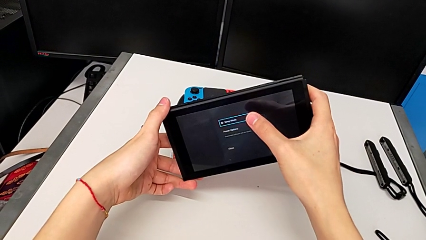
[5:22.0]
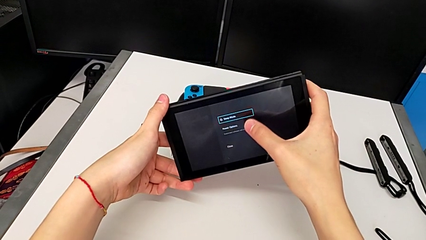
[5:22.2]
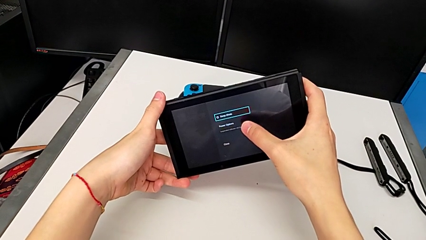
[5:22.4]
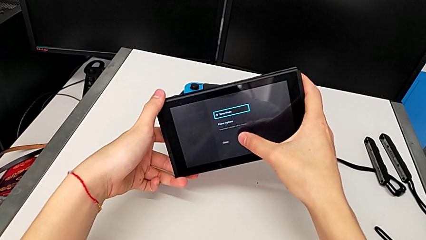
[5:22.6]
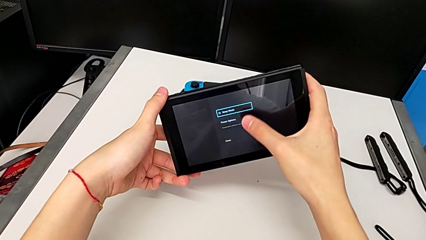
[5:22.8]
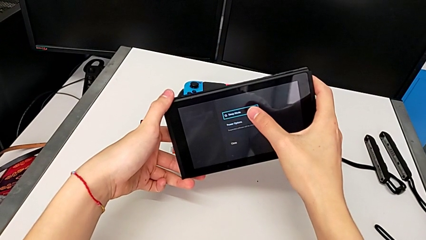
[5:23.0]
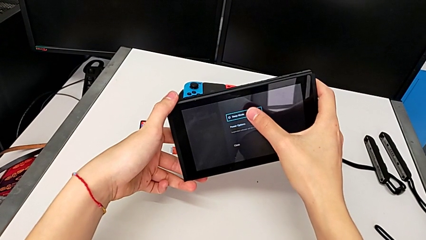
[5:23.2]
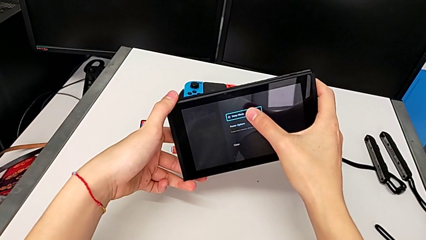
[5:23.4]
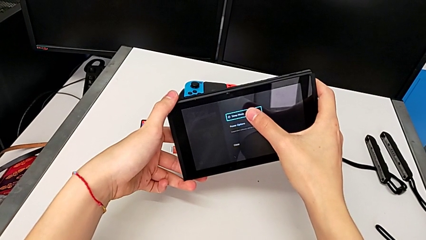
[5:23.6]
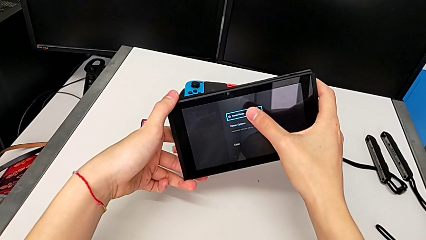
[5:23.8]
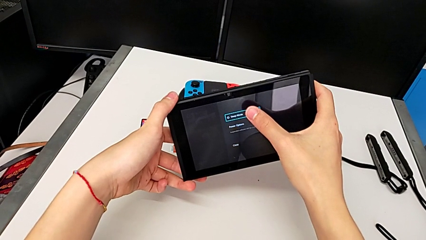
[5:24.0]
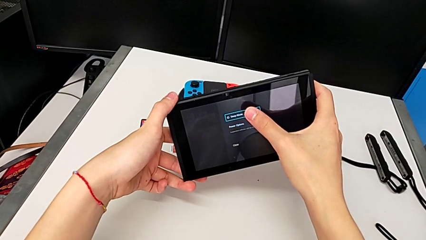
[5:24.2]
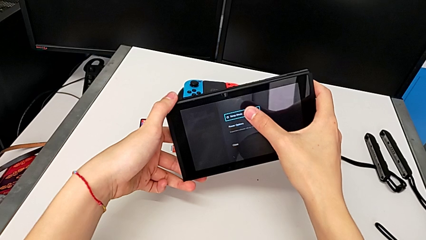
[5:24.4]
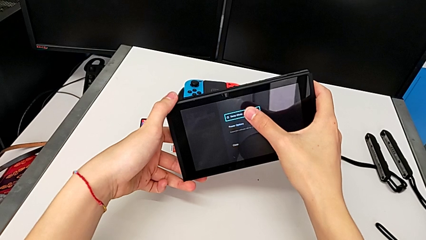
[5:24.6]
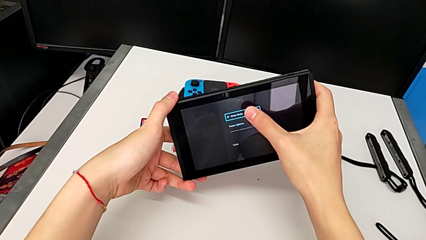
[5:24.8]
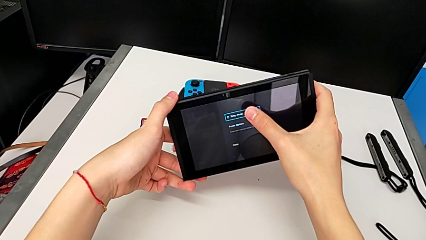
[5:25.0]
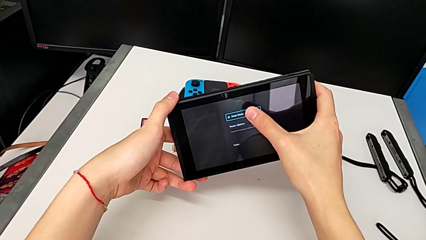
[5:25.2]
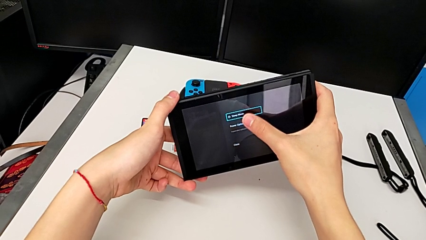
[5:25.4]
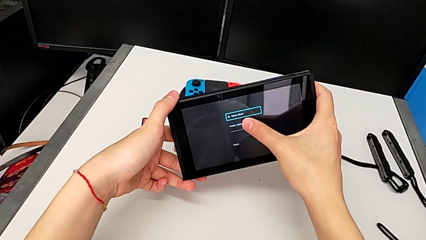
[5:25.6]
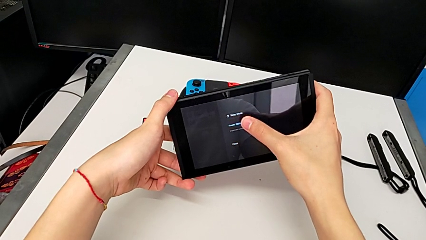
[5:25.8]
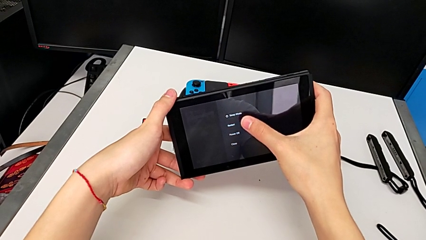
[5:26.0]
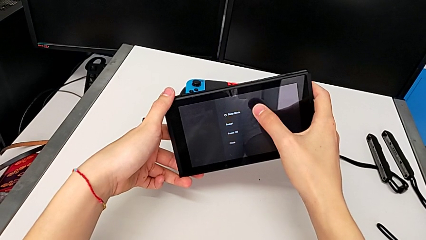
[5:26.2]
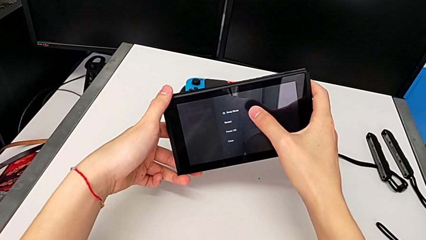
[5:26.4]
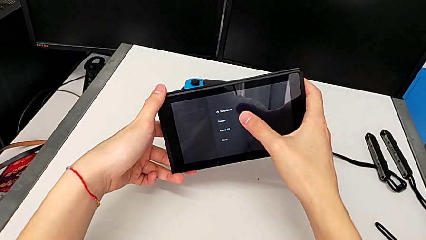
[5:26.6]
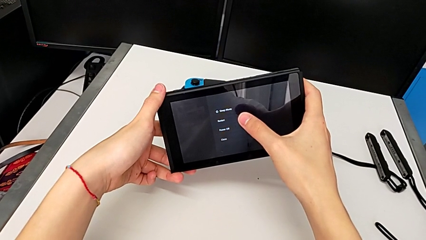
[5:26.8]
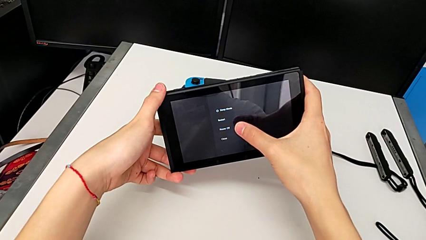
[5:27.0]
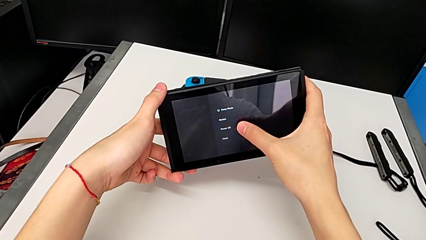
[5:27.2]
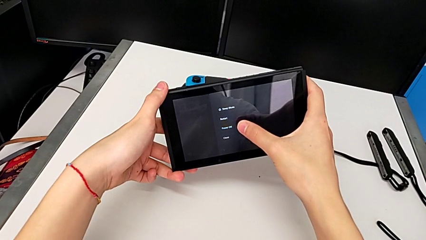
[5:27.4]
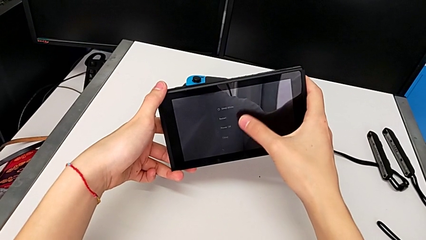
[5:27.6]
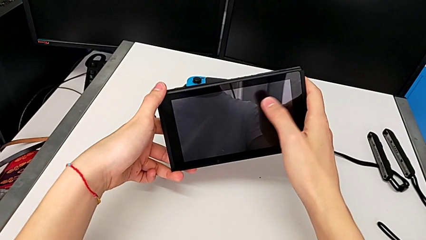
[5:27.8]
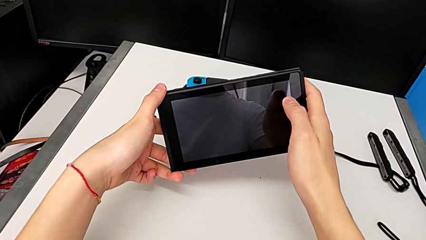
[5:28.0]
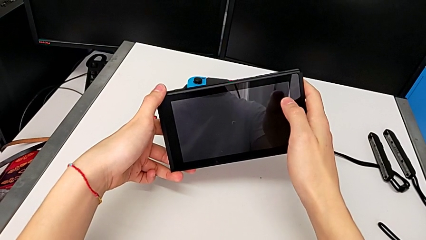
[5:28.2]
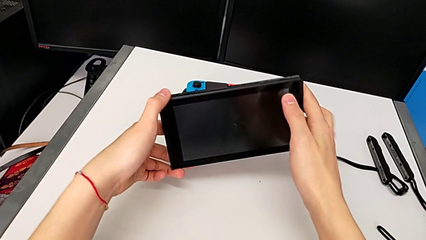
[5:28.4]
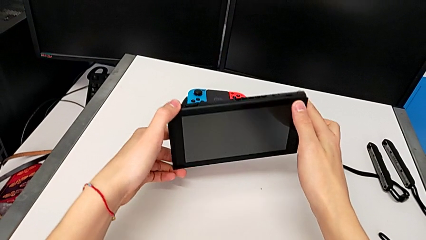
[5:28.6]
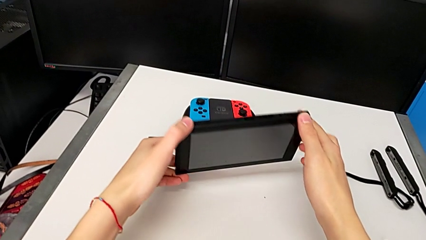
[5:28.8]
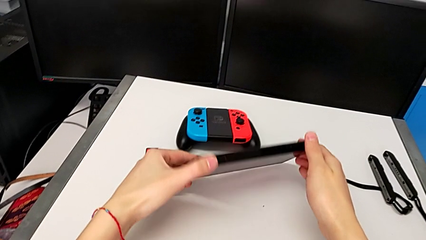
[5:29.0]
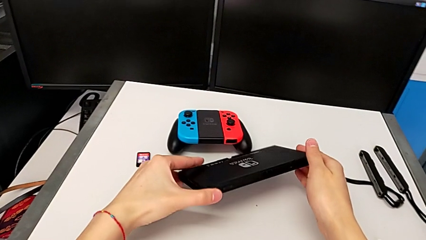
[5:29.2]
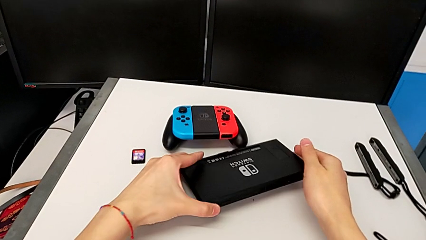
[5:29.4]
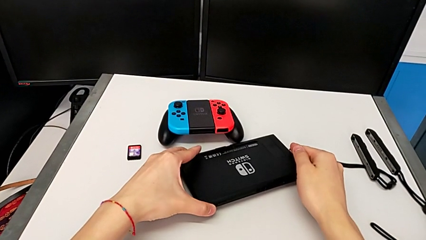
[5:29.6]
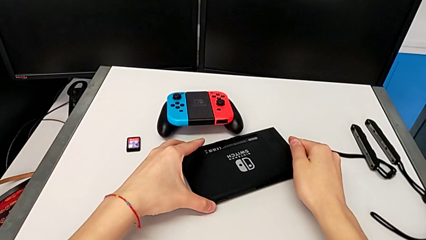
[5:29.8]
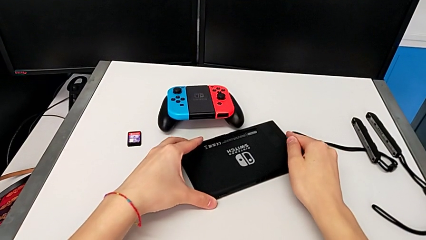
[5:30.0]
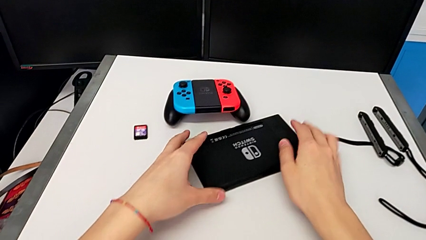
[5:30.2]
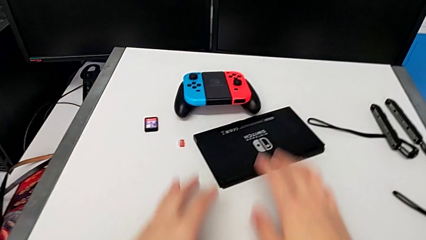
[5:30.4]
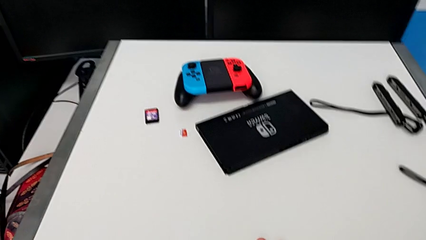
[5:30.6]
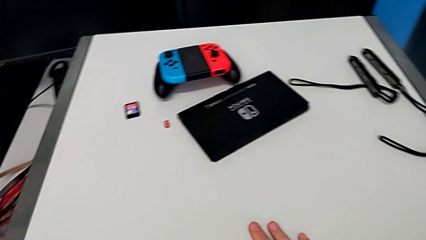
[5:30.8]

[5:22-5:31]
The camera wearer is turning off their Nintendo Switch. They keep touching the touch screen, flip the Nintendo Switch and place it.
